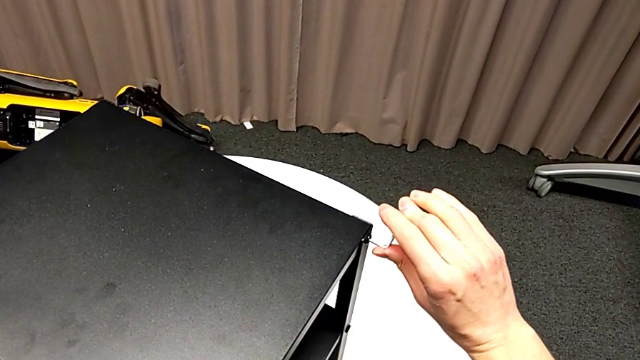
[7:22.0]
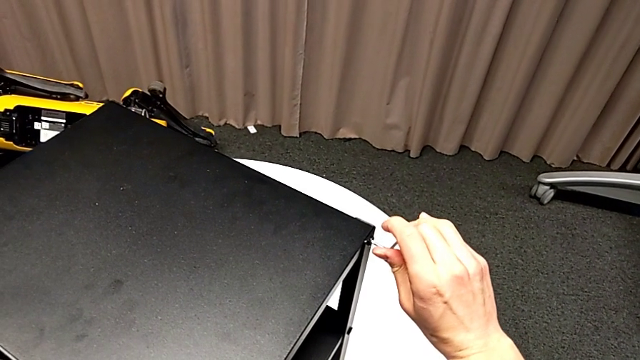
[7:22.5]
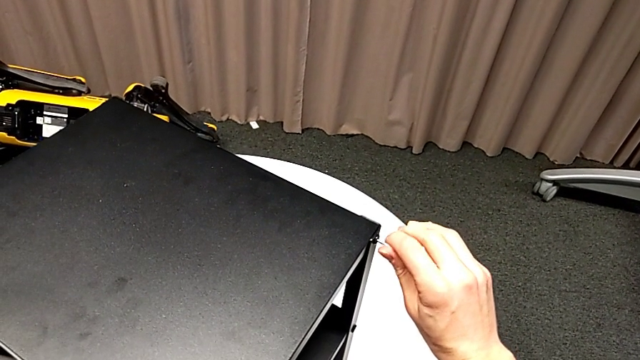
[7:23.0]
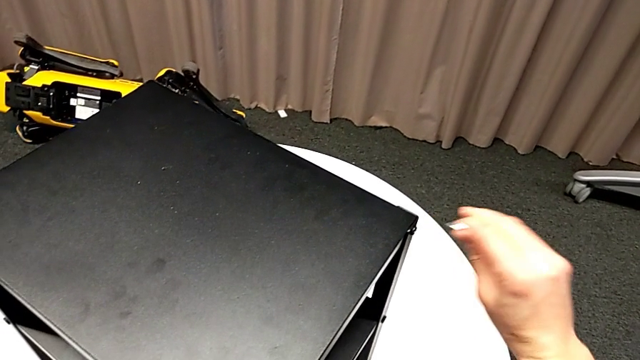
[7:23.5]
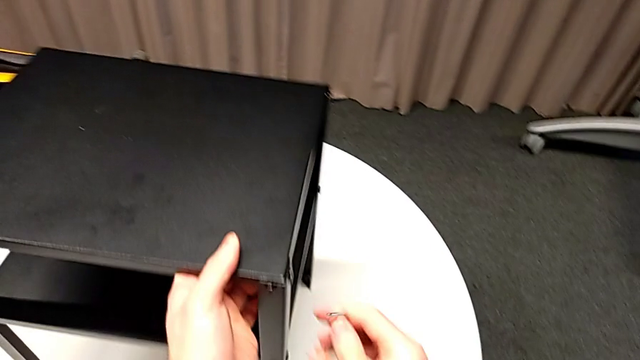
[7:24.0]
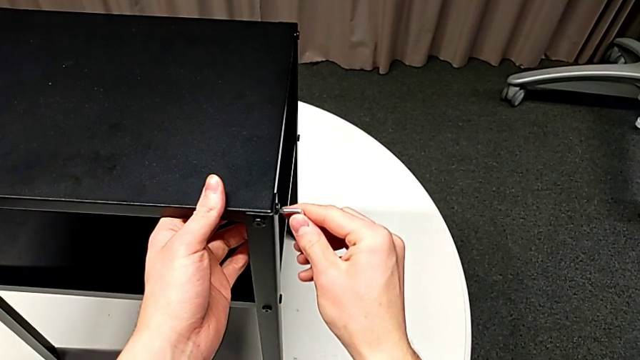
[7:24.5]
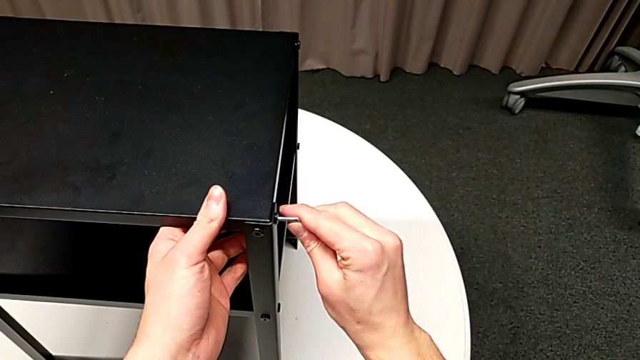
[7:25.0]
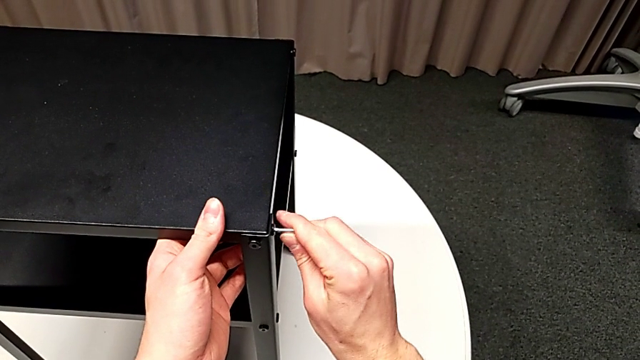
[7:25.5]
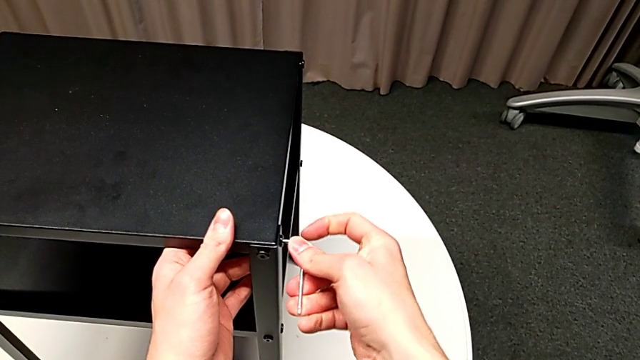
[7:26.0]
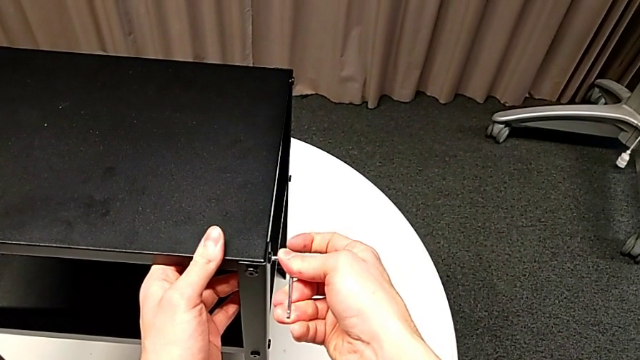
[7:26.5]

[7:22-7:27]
The camera wearer is tightening the topmost table. They withdraw the Allen wrench, slide the nightstand, insert the Allen wrench, screw the hex socket head and withdraw the Allen wrench.

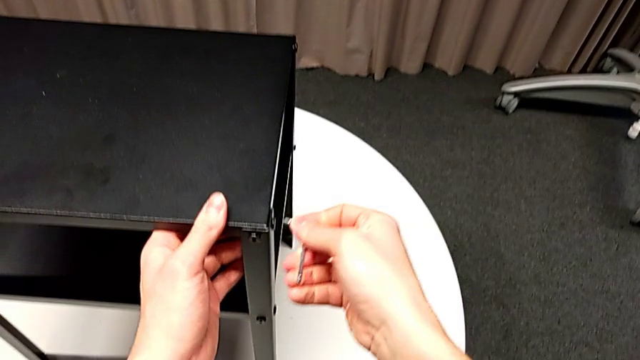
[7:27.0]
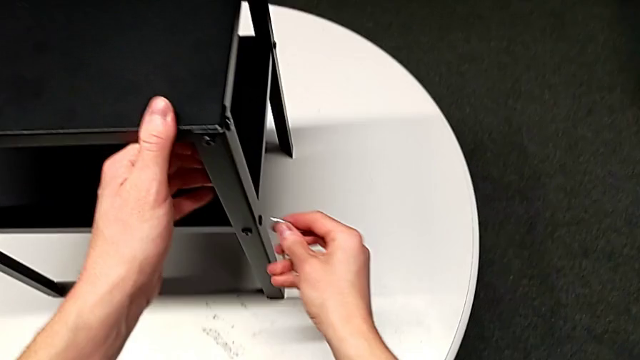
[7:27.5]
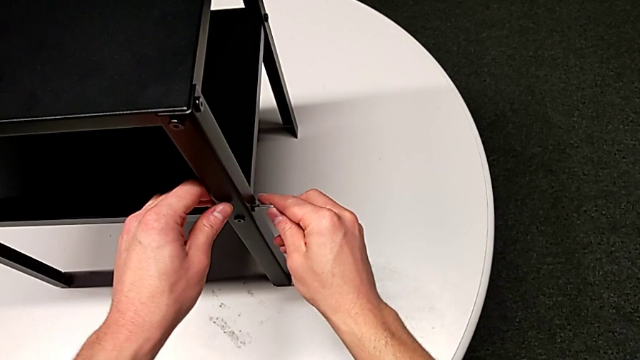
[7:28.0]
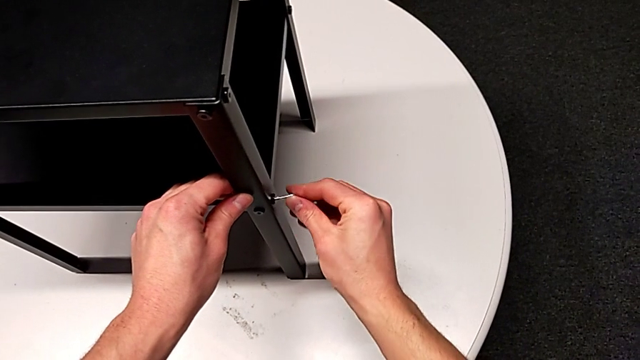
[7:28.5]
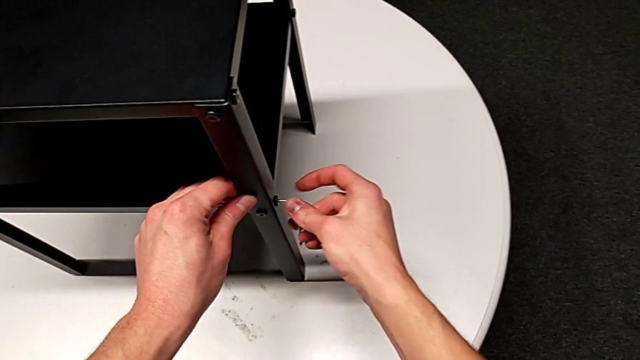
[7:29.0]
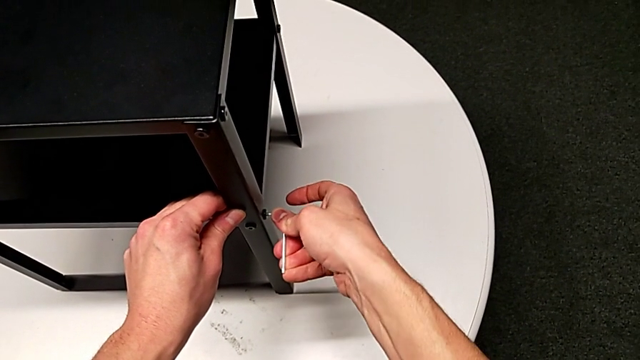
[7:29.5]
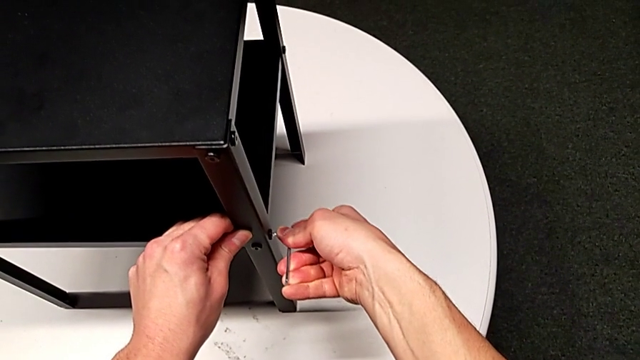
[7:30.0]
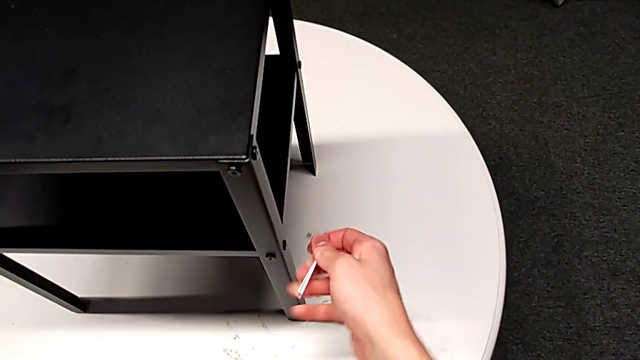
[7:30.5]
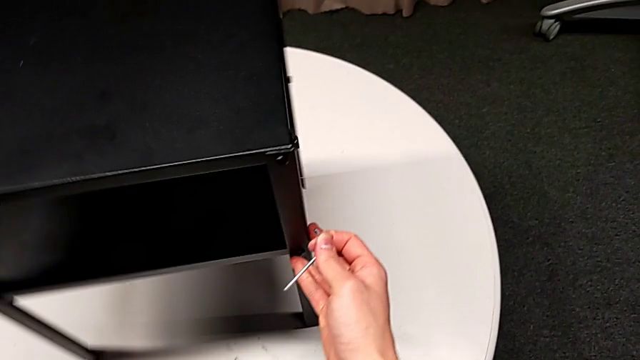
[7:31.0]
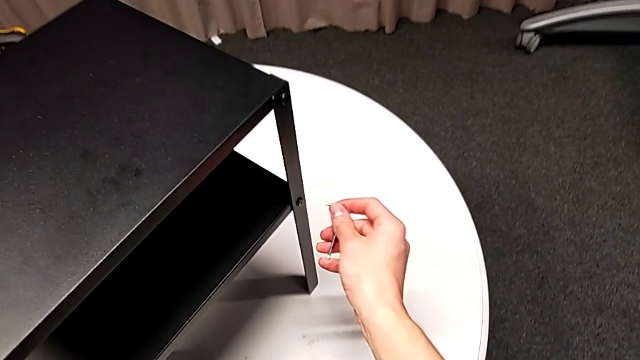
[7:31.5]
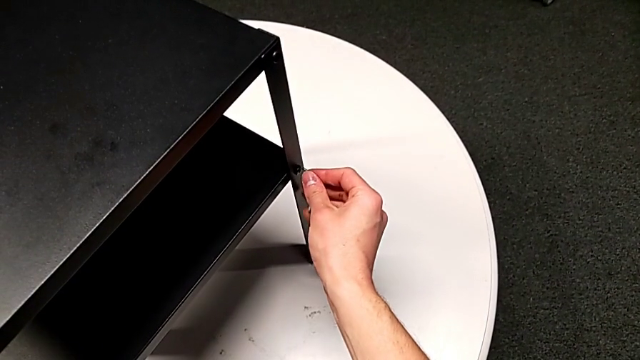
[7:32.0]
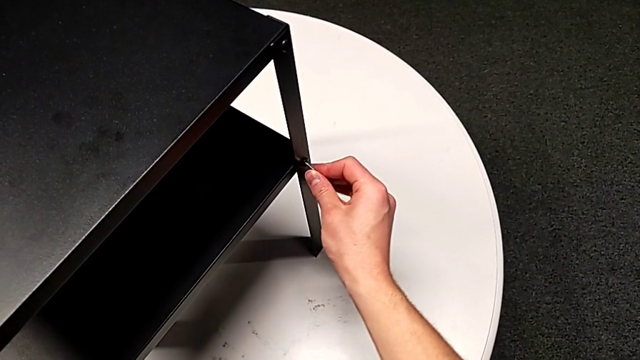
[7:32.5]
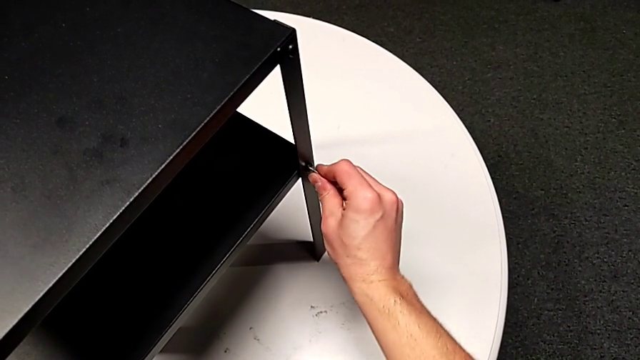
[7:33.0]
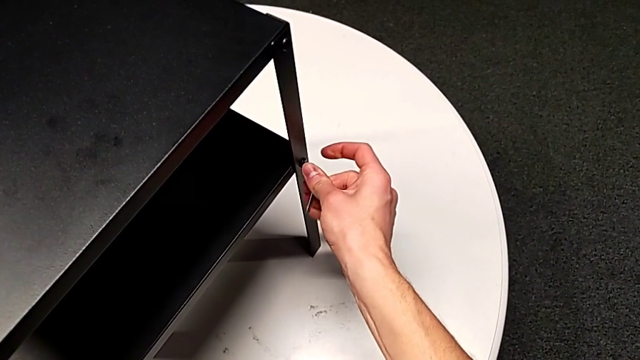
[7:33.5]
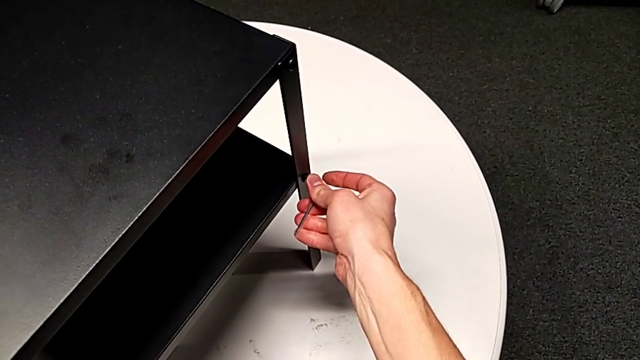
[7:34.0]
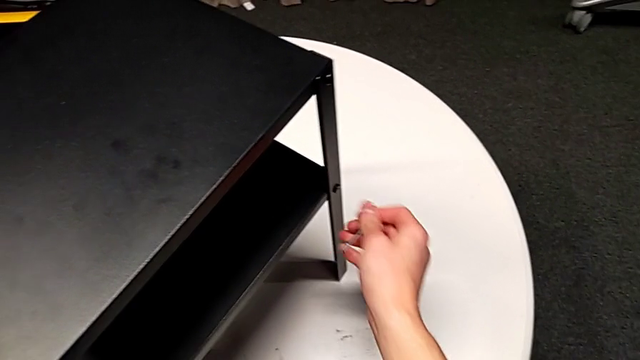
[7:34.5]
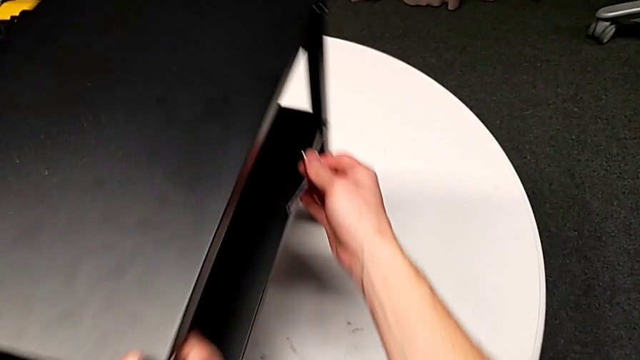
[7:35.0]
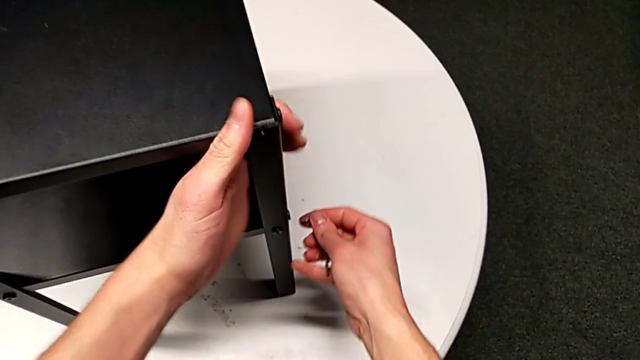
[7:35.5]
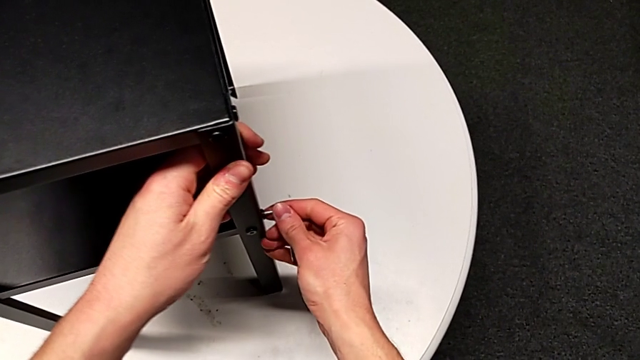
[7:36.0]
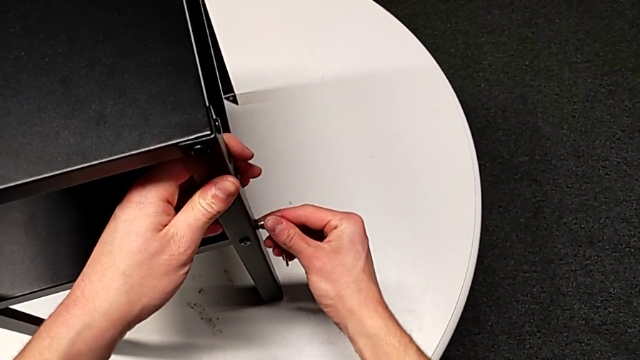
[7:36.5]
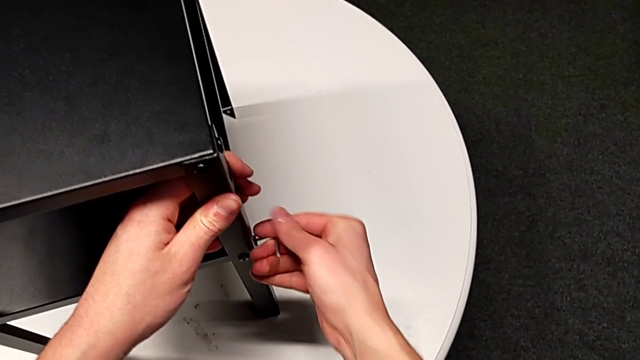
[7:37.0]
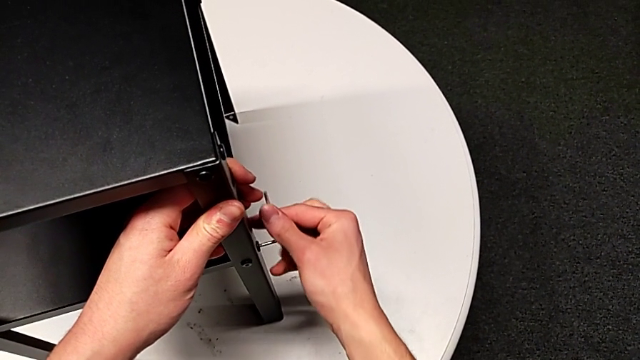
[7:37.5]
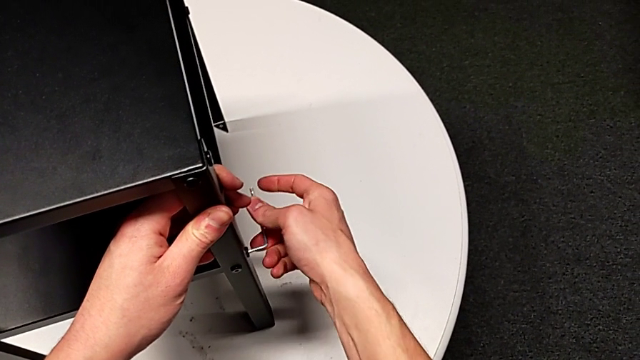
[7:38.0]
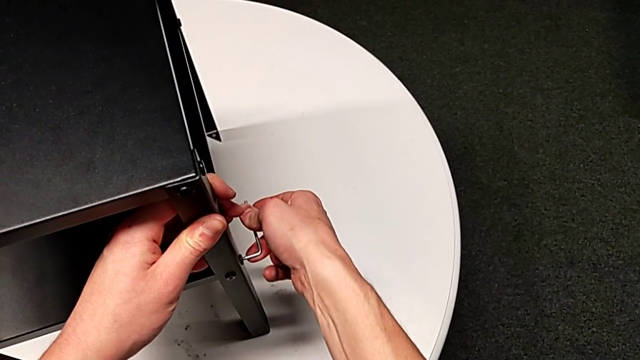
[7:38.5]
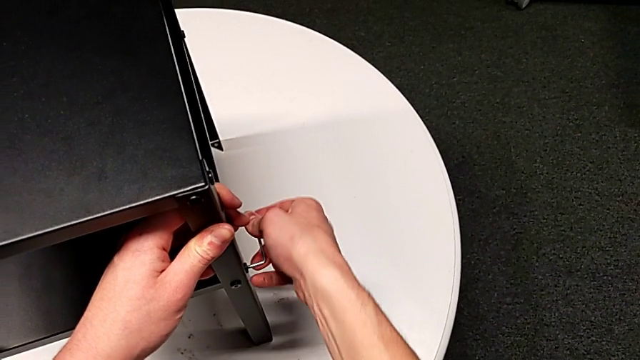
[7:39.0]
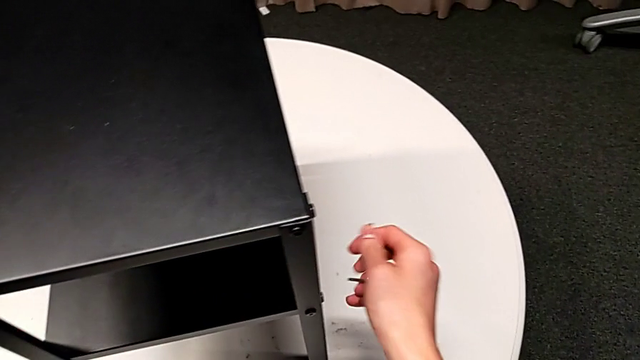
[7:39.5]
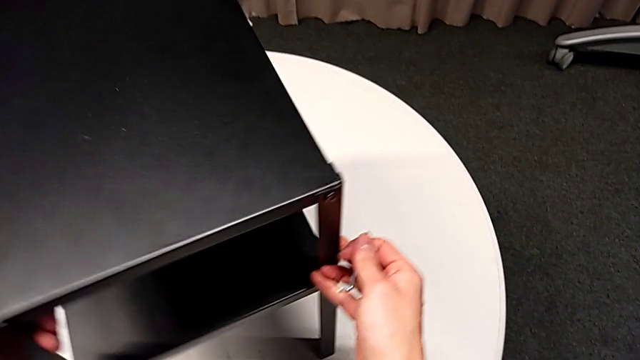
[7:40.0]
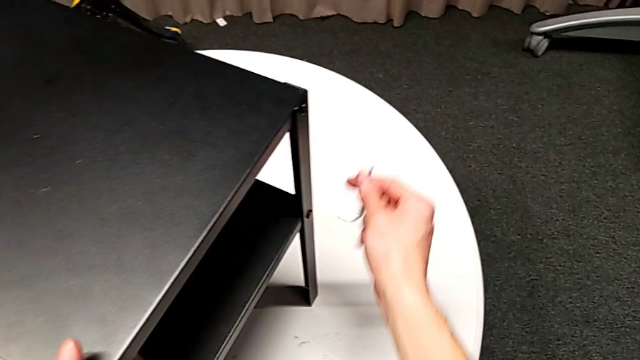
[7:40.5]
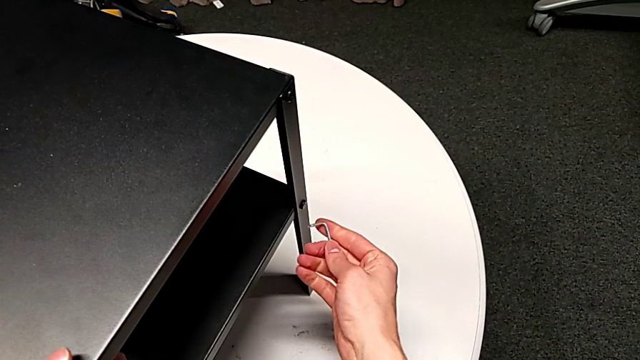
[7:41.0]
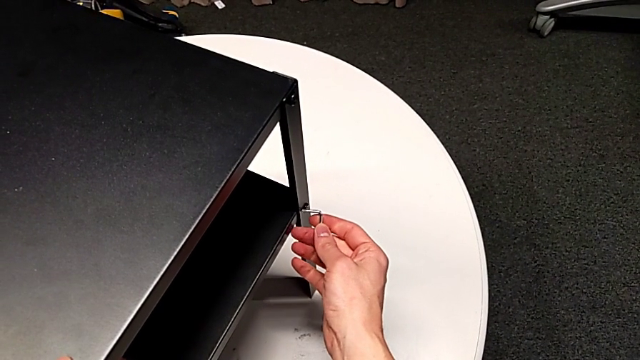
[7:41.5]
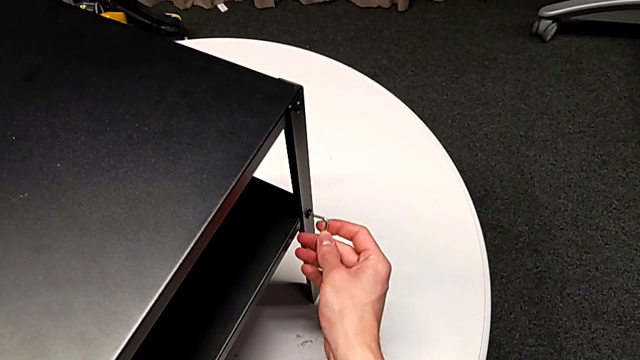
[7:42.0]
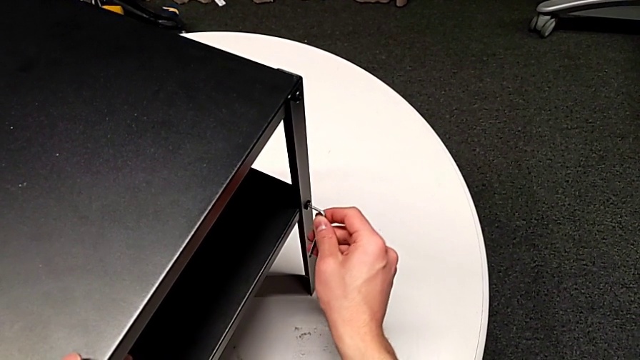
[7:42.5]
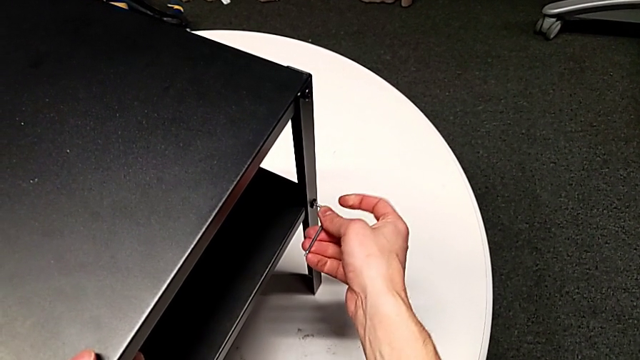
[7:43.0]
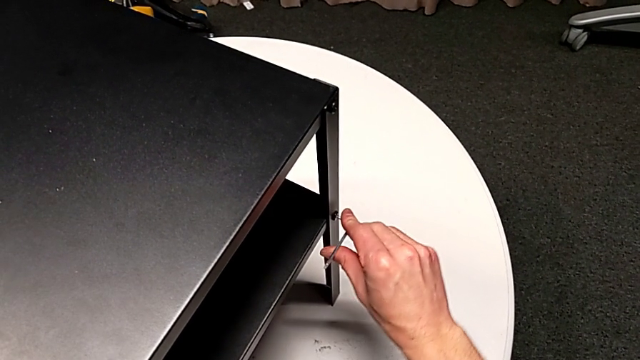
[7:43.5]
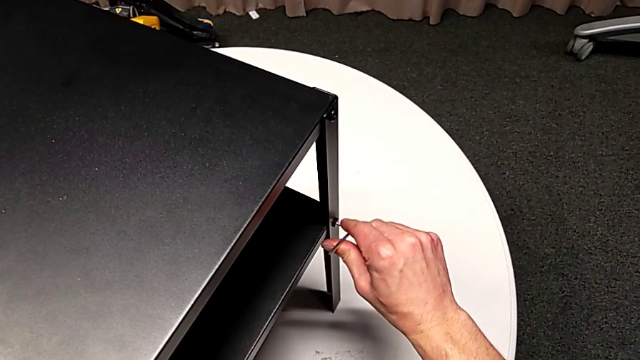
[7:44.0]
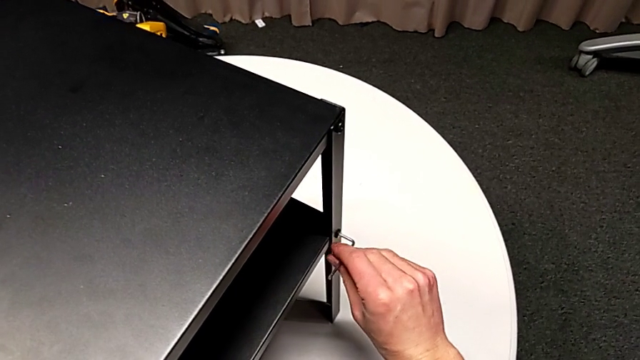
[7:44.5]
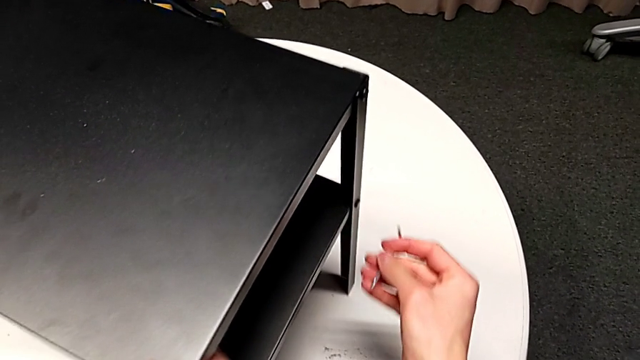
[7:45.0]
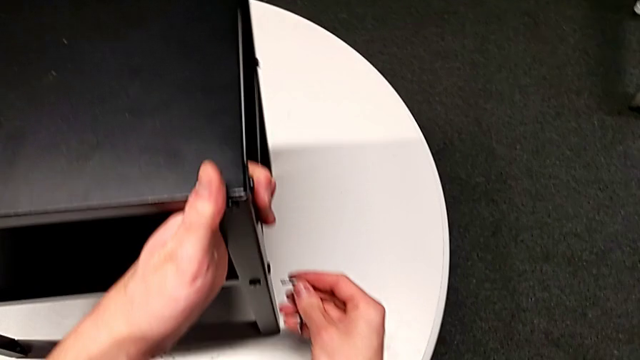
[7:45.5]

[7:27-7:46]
The camera wearer is tightening the screws of the bottom shelf. They insert the Allen wrench, screw the hex socket head, withdraw the Allen wrench and slide the nightstand. They insert the Allen wrench, screw the hex socket head, withdraw the Allen wrench and slide the nightstand. They insert the Allen wrench, screw the hex socket head, withdraw the Allen wrench and slide the nightstand. They insert the Allen wrench, screw the hex socket head, withdraw the Allen wrench and slide the nightstand.
